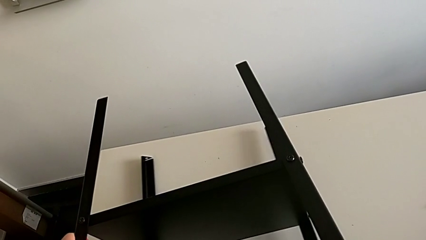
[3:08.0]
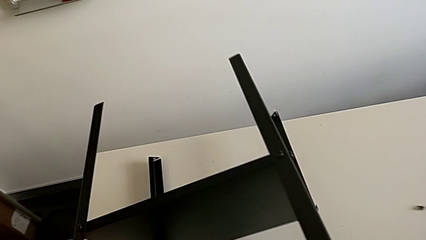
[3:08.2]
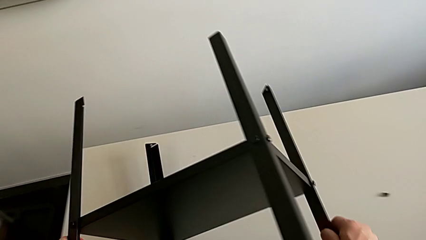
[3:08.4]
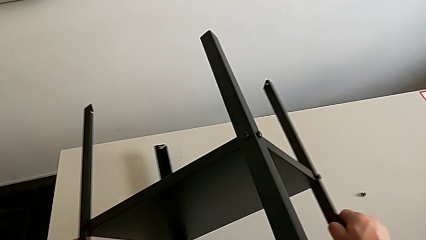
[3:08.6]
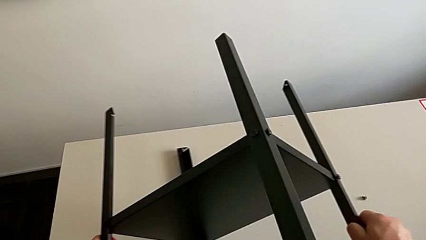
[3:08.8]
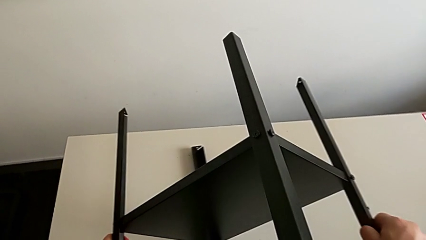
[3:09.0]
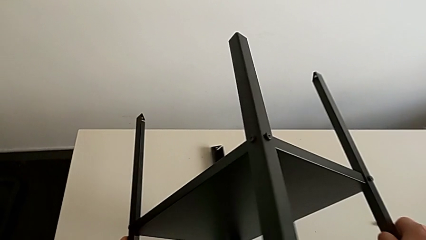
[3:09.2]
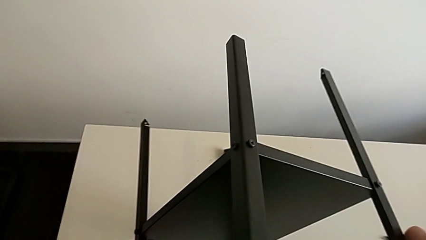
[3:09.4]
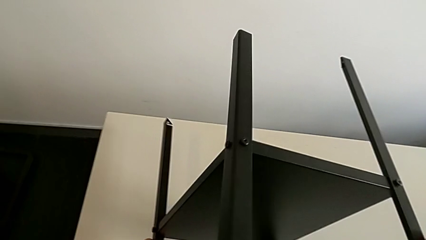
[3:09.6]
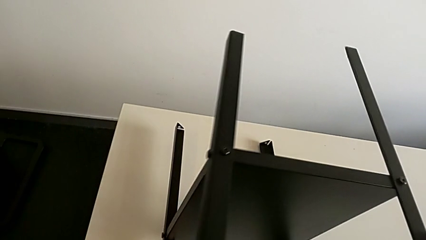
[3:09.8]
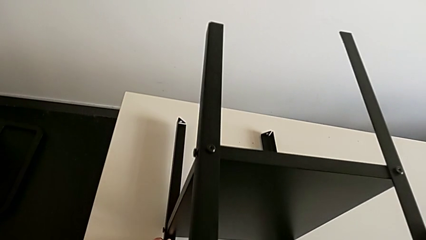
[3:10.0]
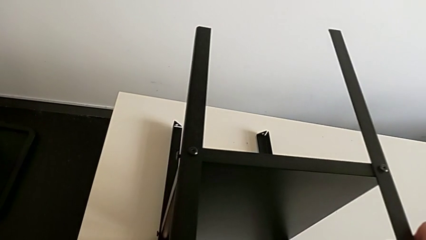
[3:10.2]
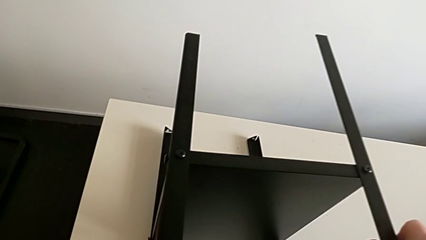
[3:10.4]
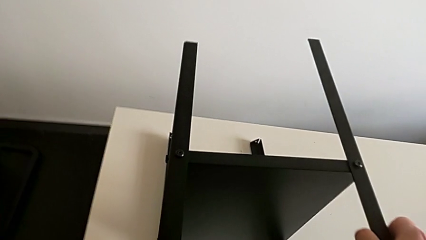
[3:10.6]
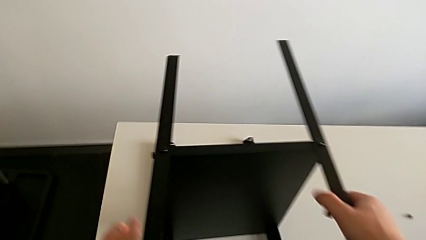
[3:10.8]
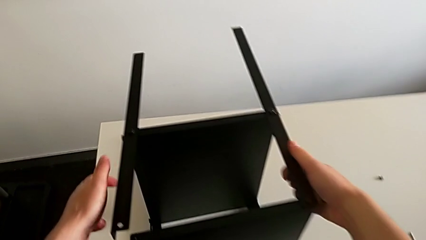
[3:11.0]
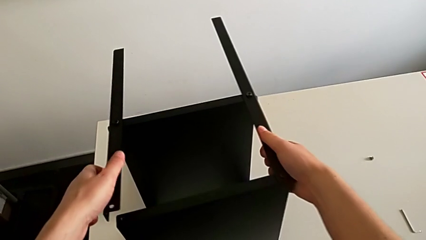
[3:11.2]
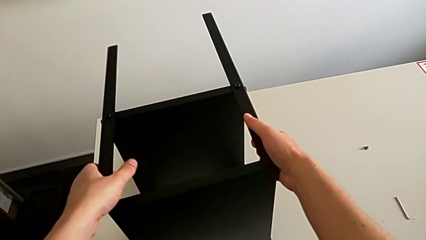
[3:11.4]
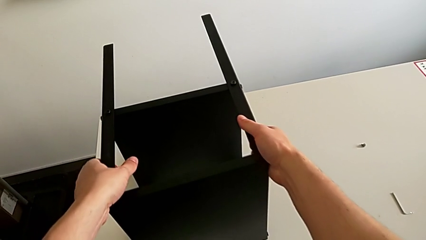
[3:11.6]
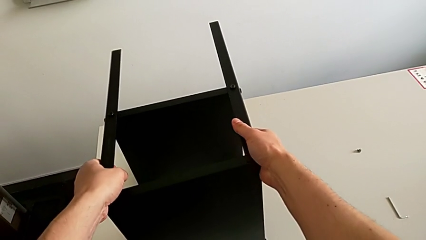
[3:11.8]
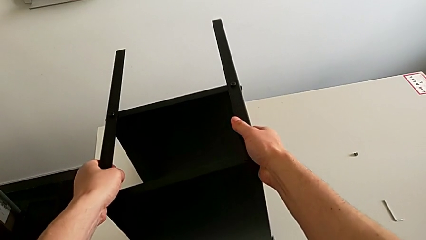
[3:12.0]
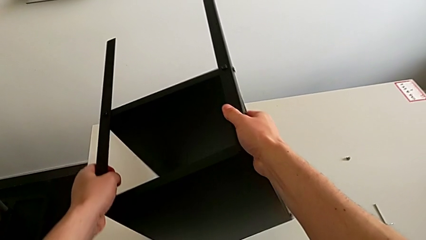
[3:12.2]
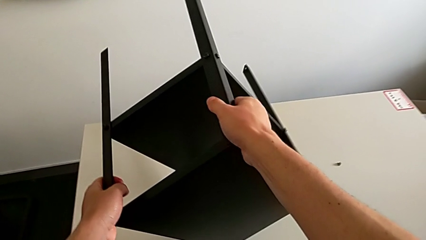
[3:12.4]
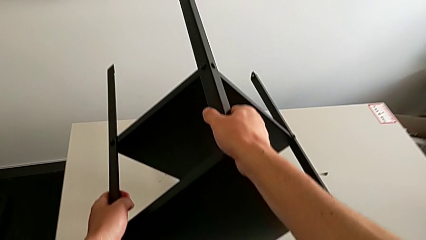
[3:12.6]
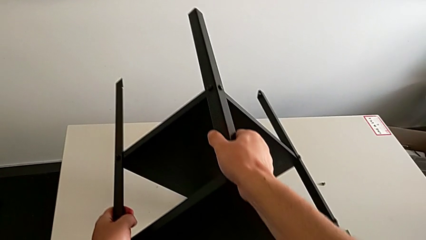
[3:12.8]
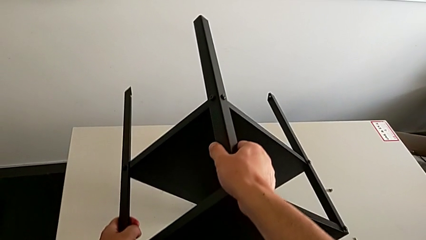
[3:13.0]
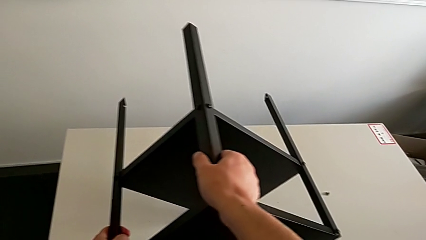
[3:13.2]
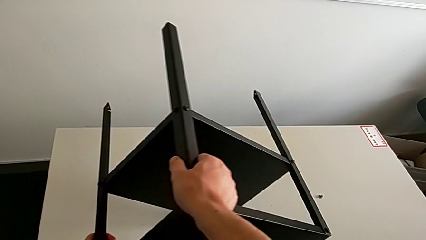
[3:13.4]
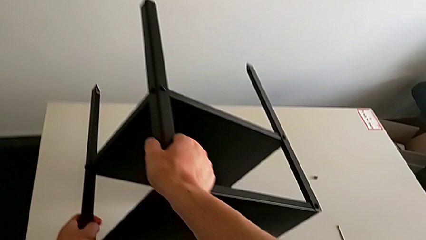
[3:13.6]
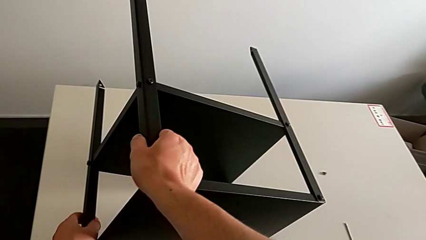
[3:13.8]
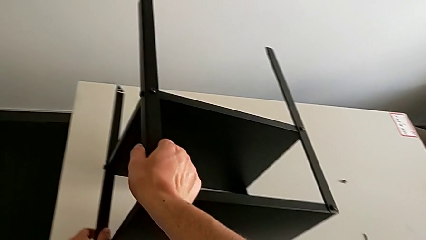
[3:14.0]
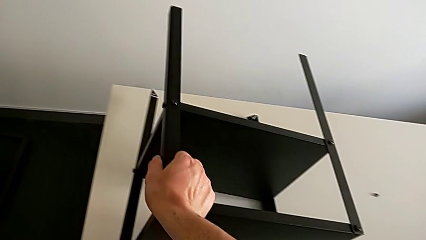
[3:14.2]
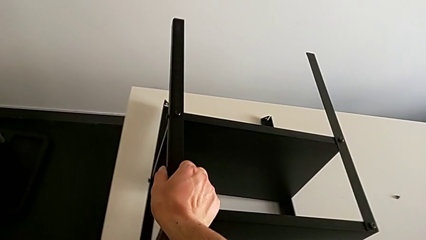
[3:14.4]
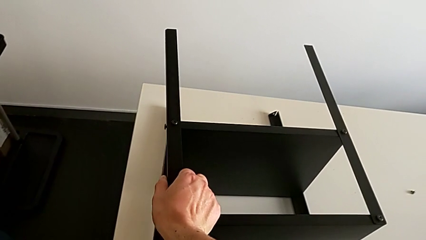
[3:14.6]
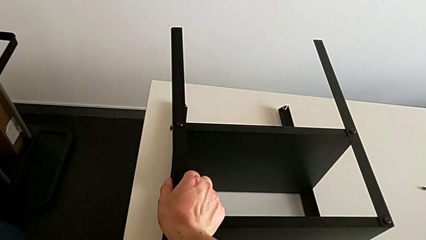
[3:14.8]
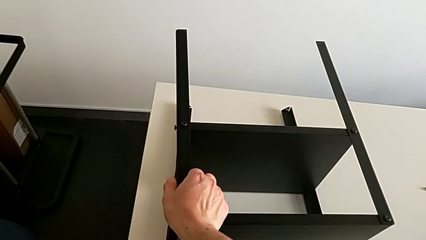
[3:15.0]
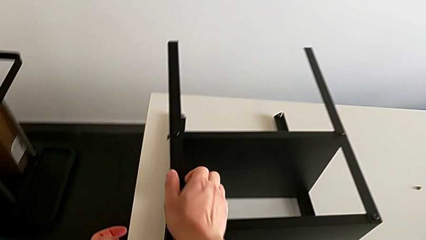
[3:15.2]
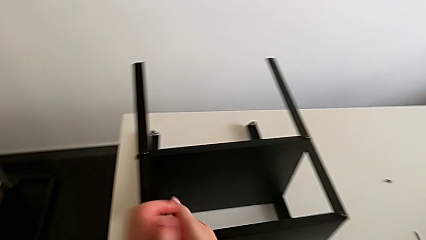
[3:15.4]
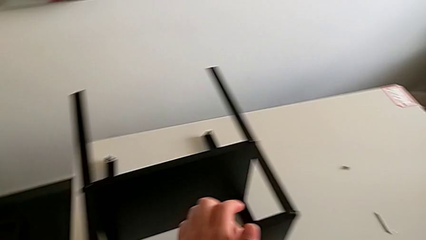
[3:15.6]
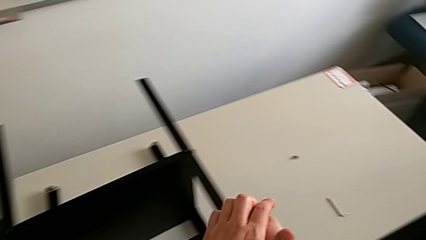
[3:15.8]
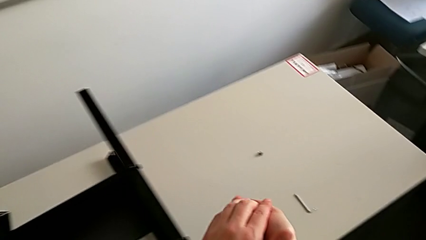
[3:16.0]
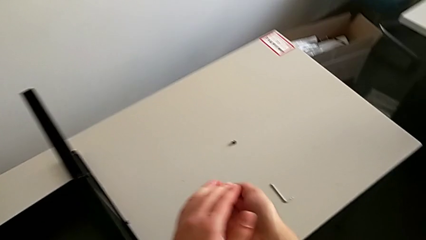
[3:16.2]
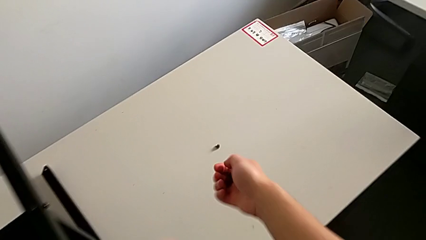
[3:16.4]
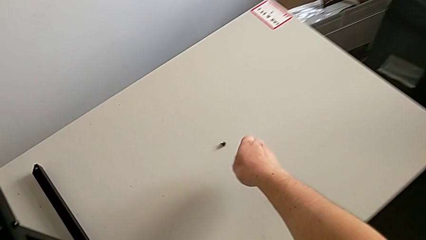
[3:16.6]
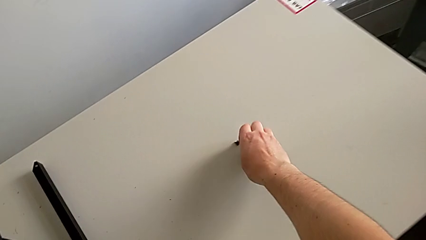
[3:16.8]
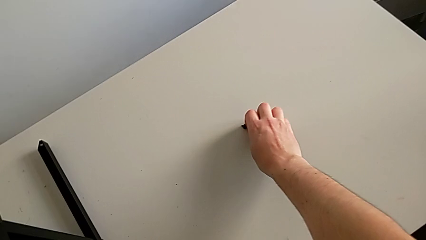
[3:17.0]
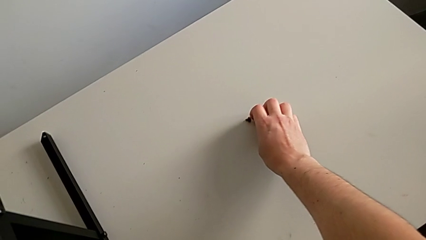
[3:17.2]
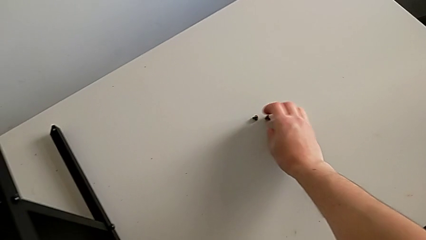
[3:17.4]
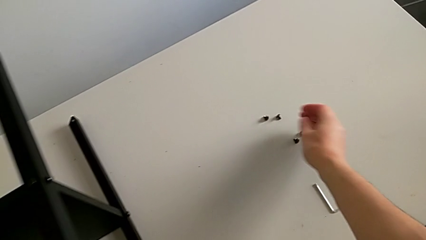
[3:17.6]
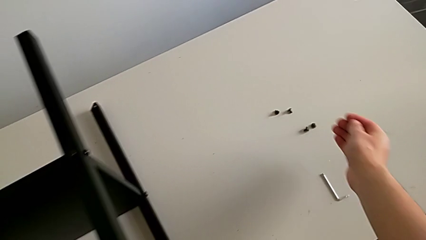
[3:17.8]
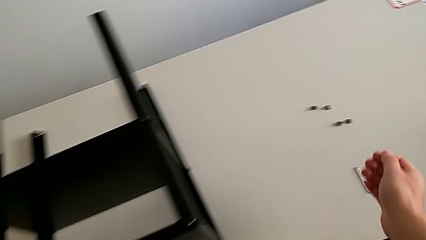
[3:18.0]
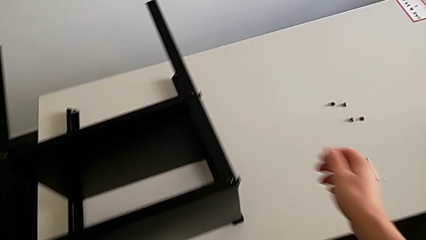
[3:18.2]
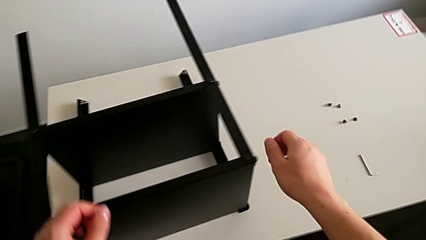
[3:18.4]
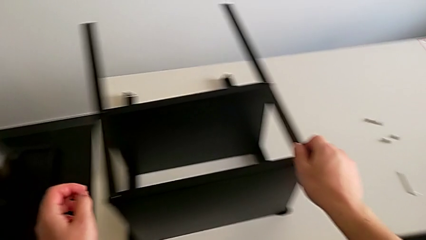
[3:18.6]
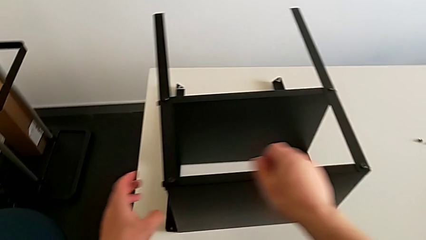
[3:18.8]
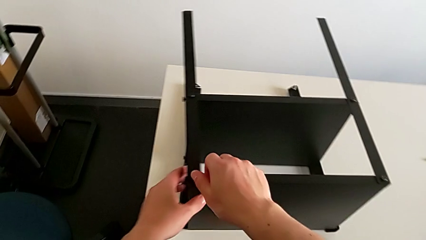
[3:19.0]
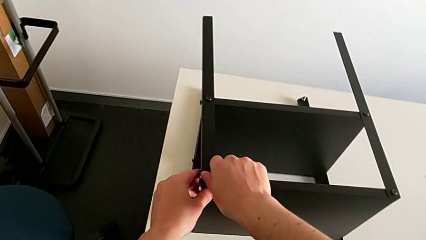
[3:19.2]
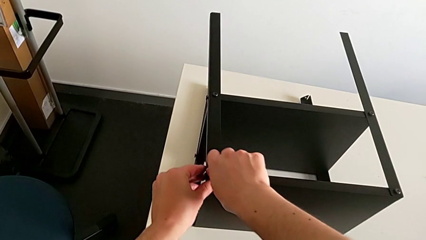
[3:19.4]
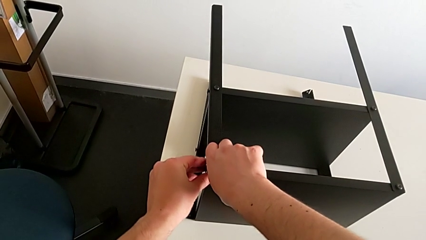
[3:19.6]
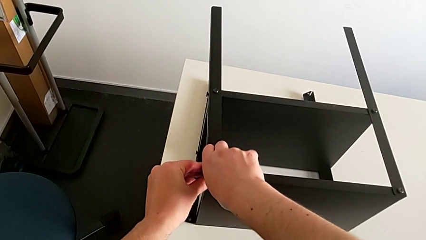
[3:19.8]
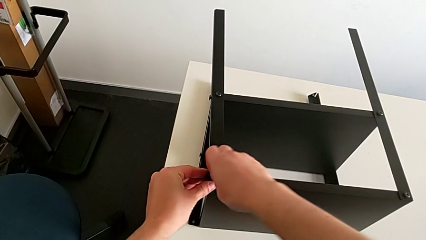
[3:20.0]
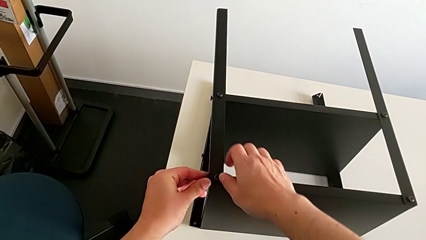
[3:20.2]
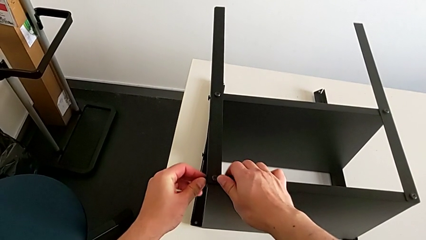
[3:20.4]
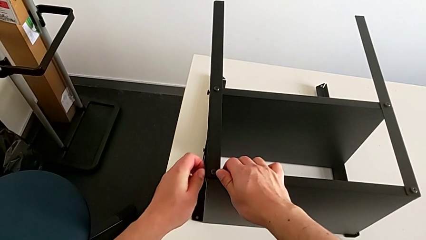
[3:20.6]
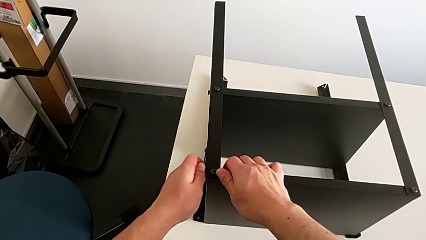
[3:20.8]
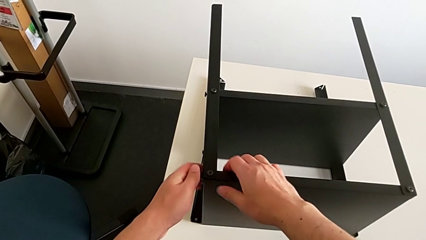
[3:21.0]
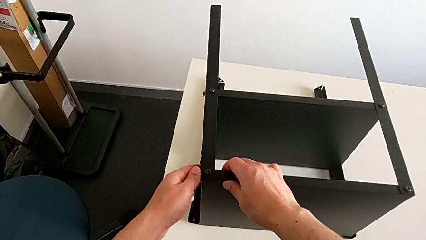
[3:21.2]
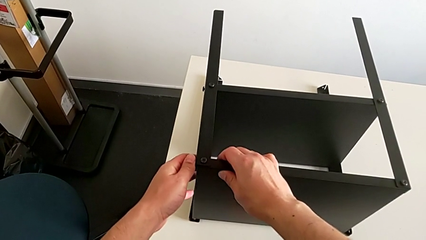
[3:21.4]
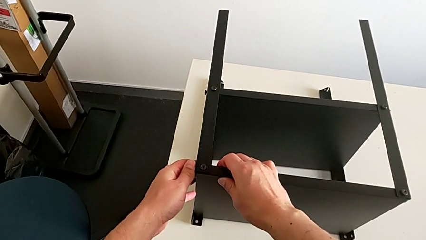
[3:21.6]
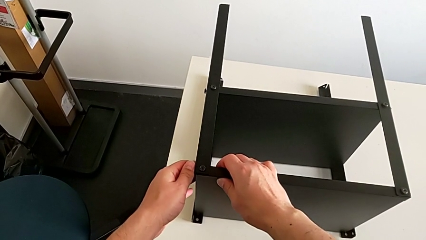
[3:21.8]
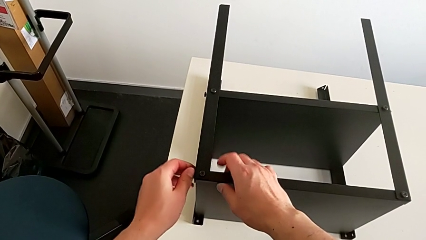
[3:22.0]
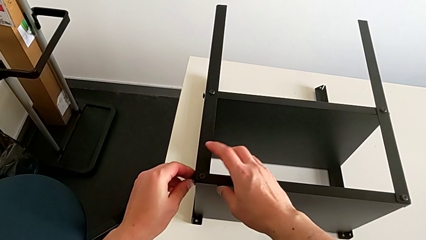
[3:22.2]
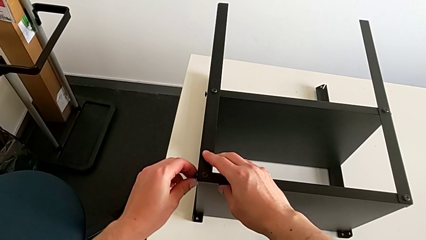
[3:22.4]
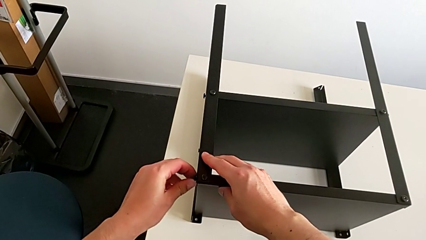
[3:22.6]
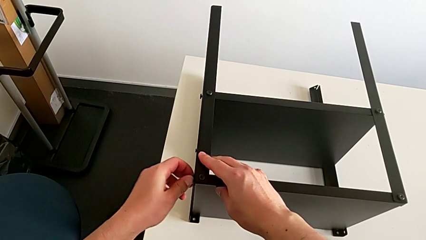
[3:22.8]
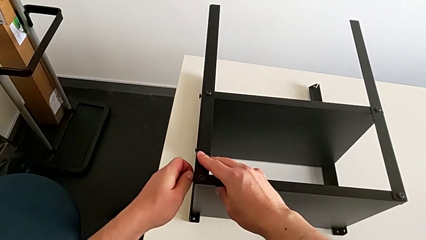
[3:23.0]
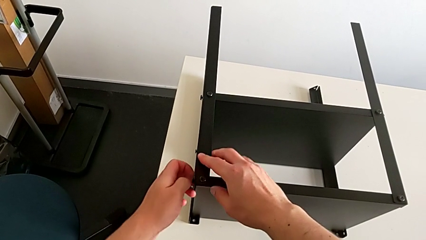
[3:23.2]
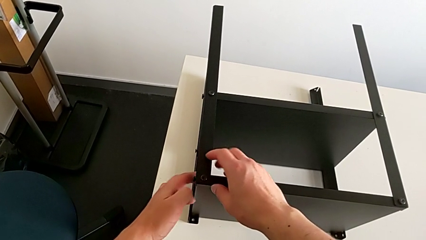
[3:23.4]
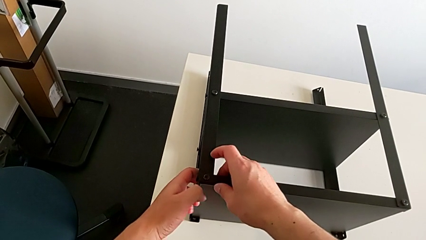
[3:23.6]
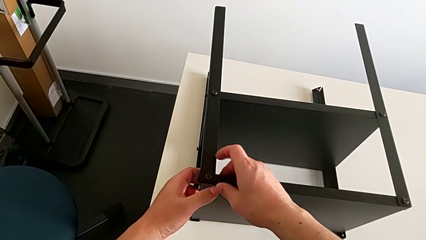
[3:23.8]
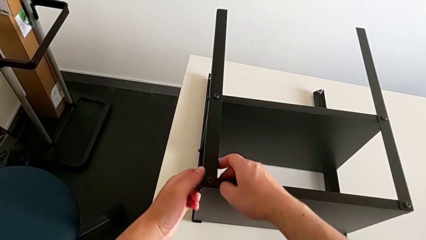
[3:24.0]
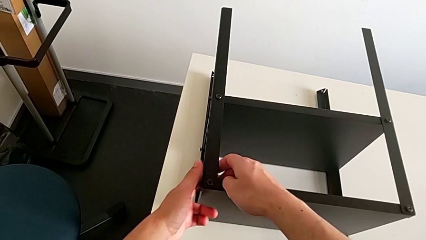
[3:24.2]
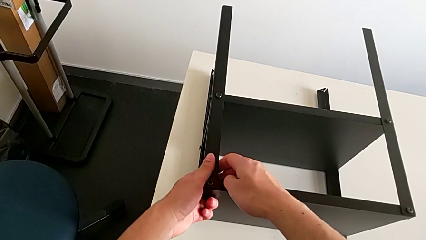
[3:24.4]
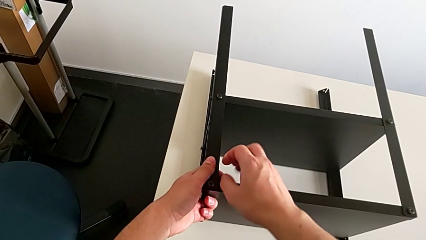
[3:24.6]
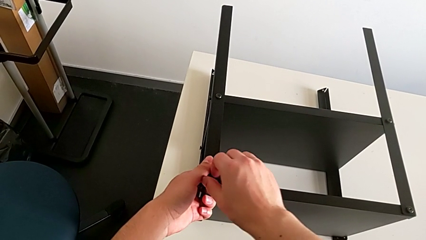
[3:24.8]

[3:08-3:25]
The camera wearer is disassembling the top tray of the table. They rotate the nightstand, grab the hex socket head, place it, approach it and unscrew it.
